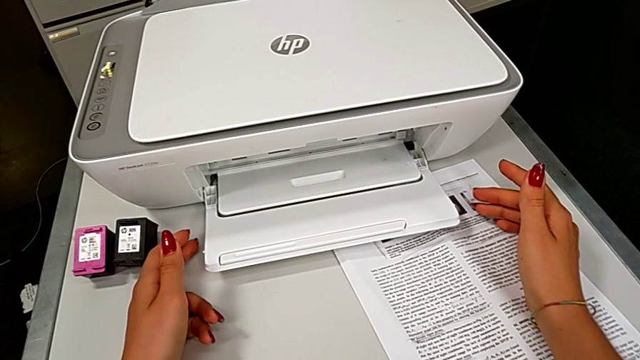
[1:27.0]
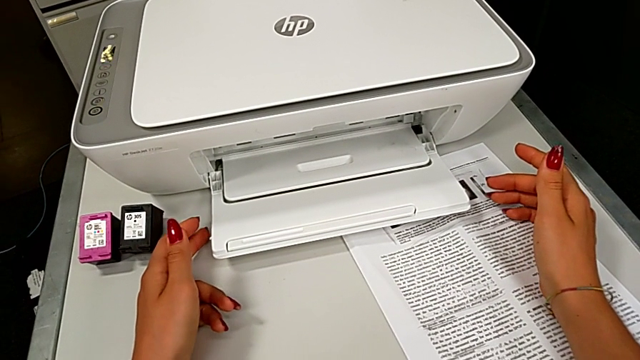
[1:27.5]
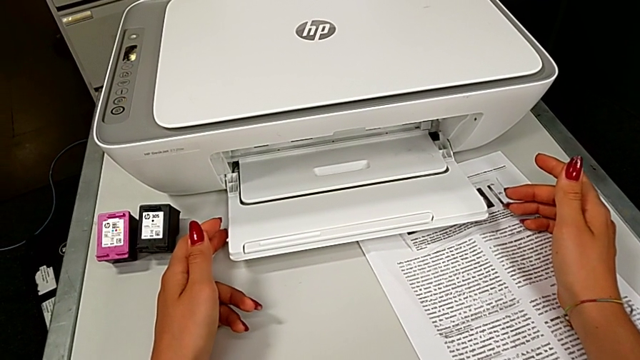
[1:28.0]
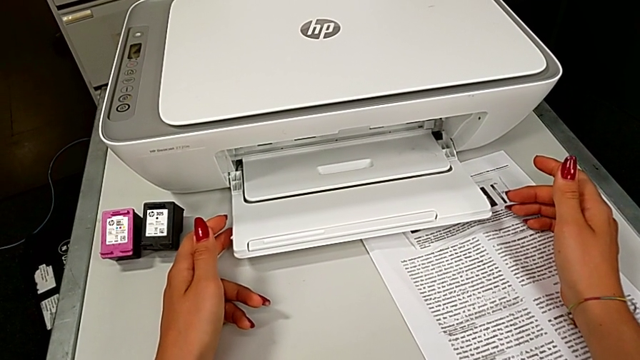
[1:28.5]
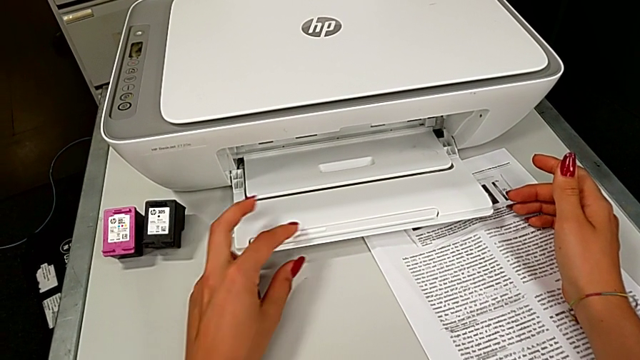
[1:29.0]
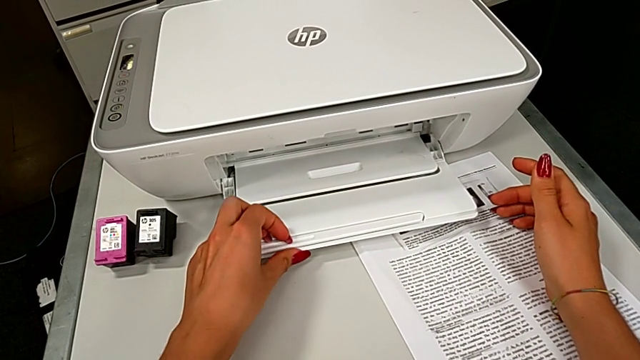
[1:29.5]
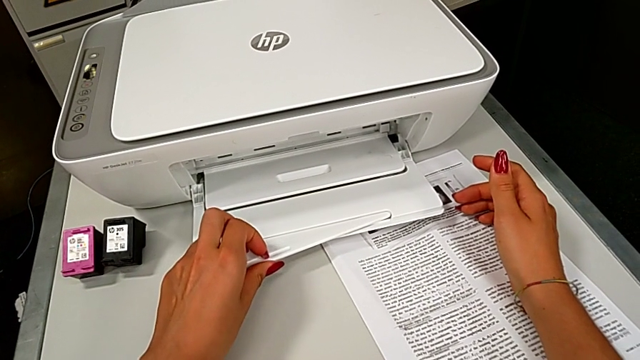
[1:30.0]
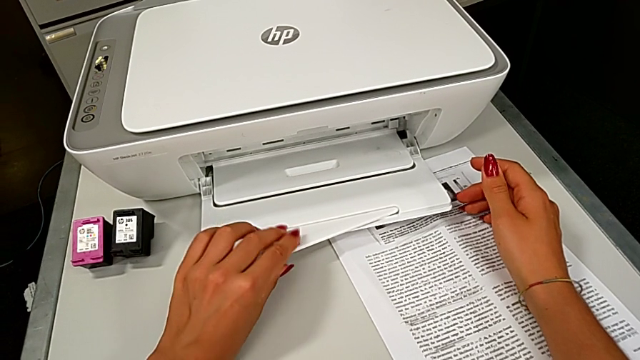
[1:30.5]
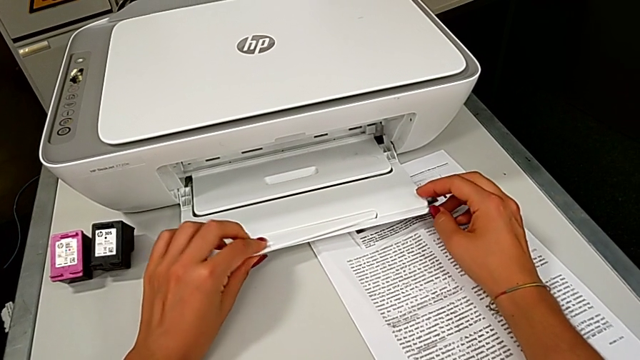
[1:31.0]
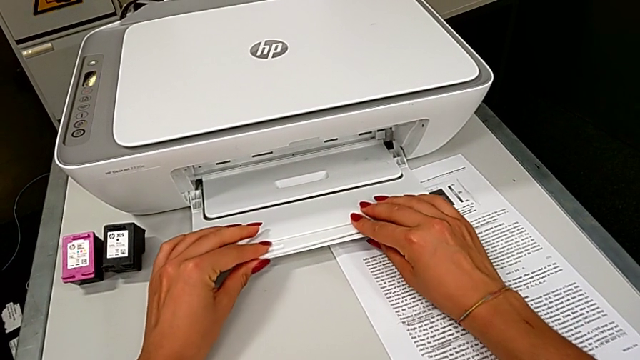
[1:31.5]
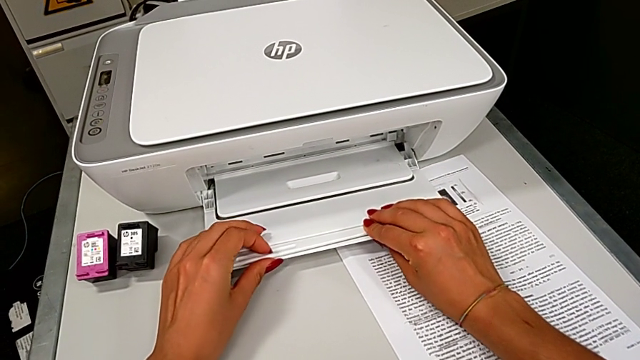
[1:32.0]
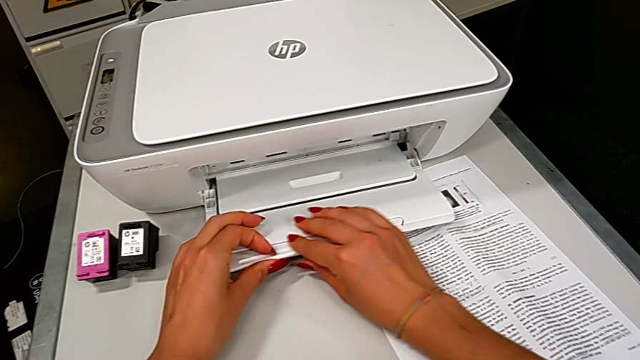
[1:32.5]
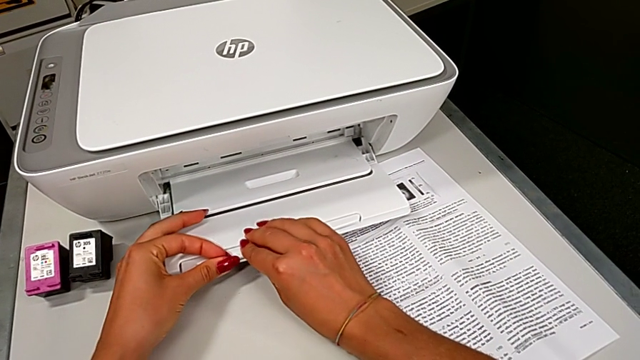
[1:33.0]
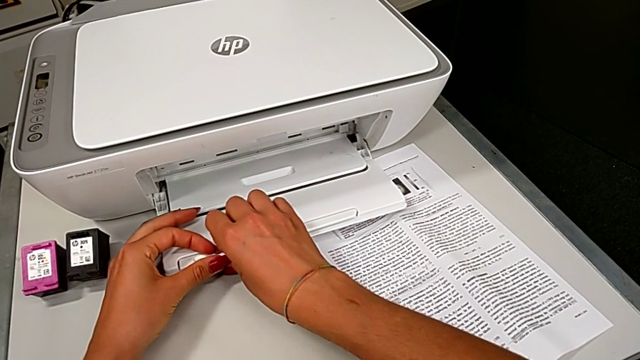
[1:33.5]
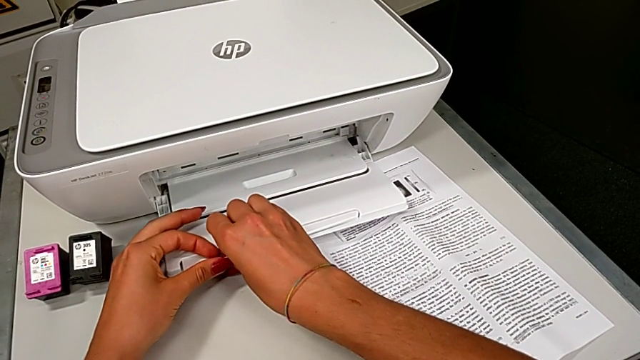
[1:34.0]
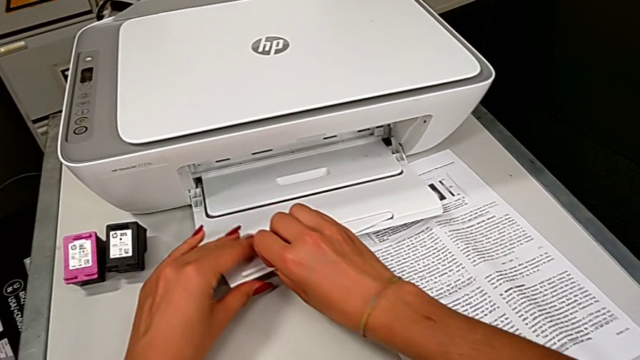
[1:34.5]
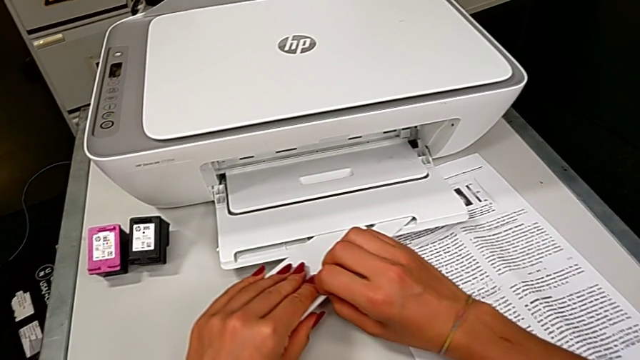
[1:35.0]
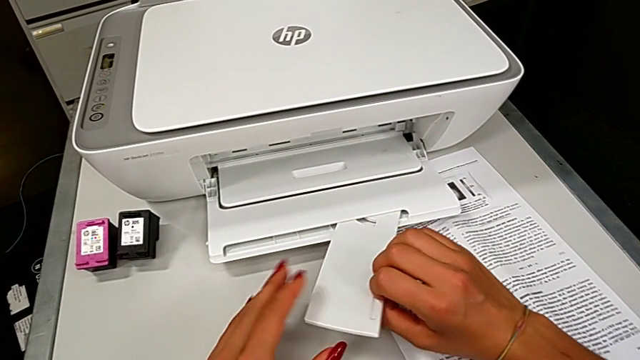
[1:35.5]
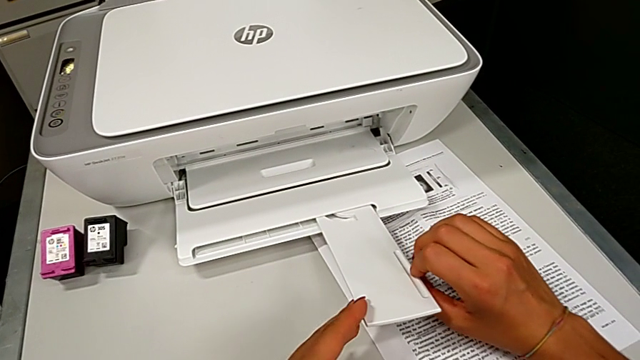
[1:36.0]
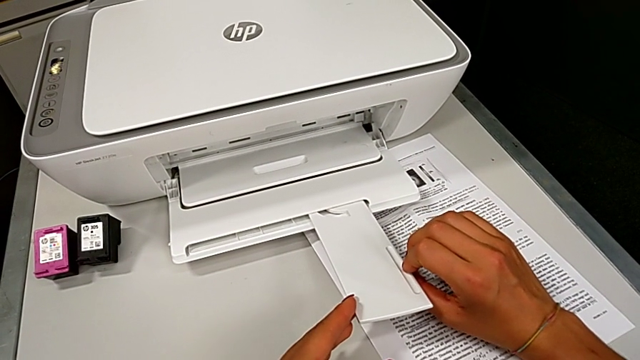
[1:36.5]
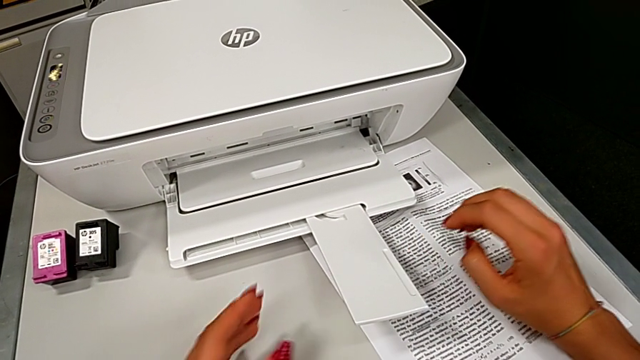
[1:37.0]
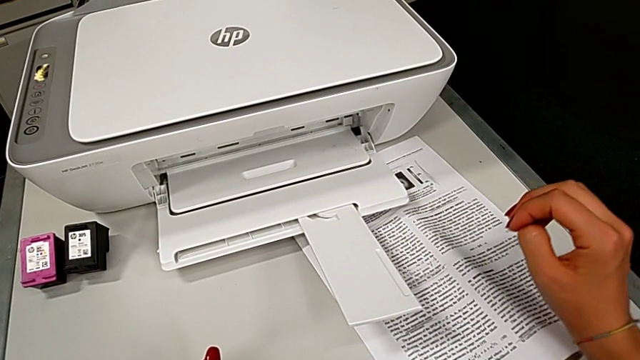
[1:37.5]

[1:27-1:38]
The camera wearer is opening the expanding tray. They open the little paper tray.

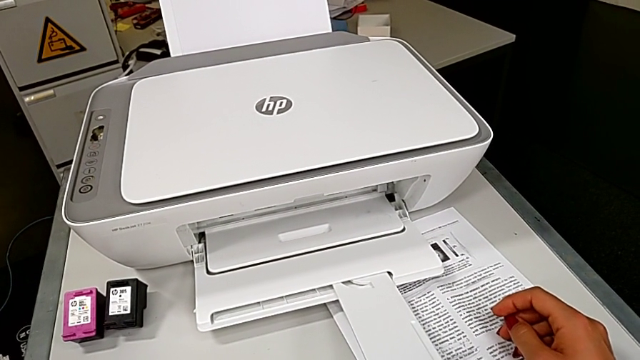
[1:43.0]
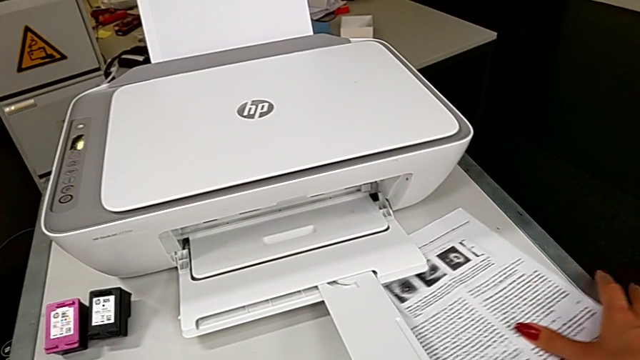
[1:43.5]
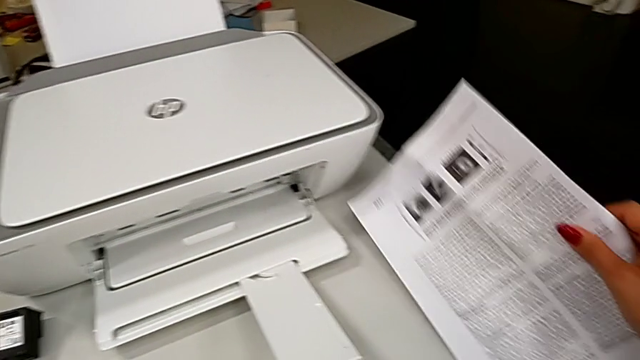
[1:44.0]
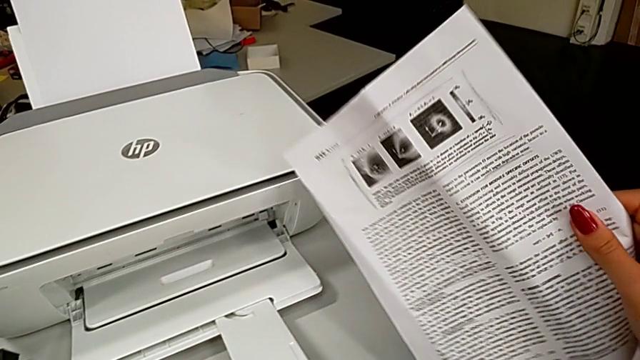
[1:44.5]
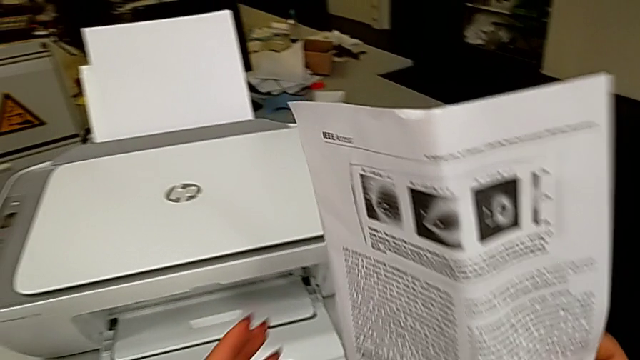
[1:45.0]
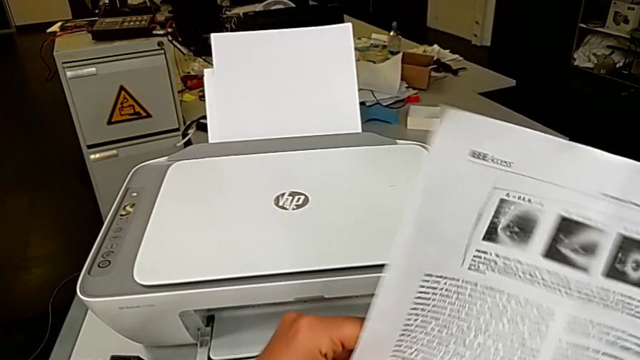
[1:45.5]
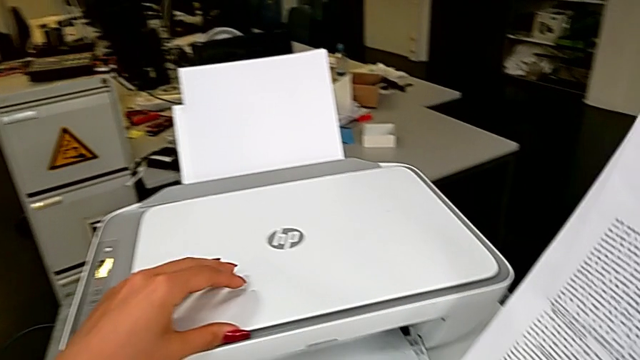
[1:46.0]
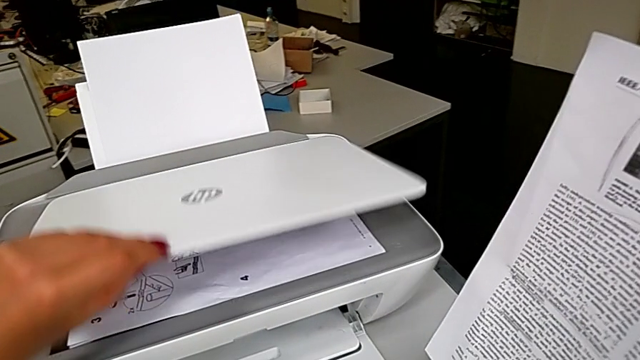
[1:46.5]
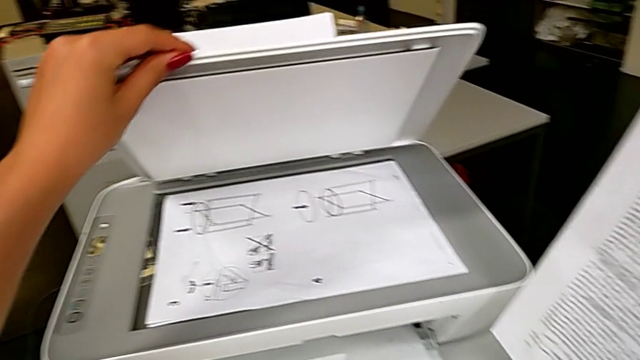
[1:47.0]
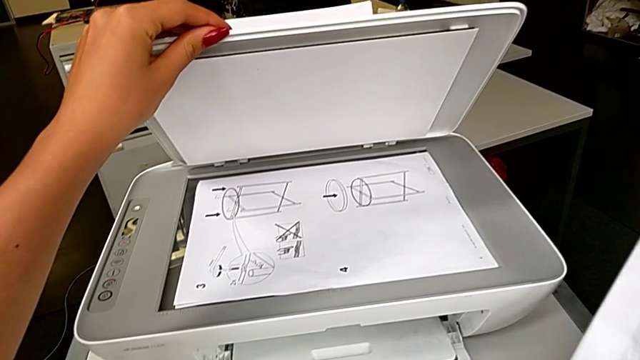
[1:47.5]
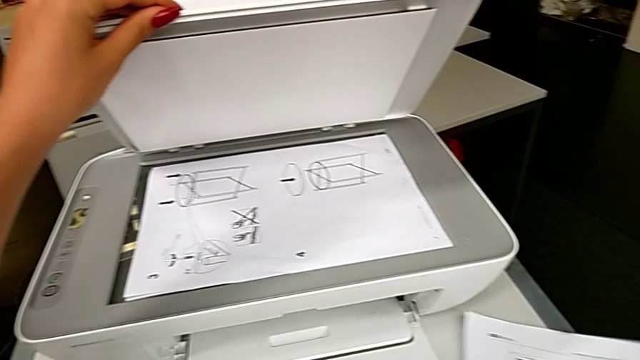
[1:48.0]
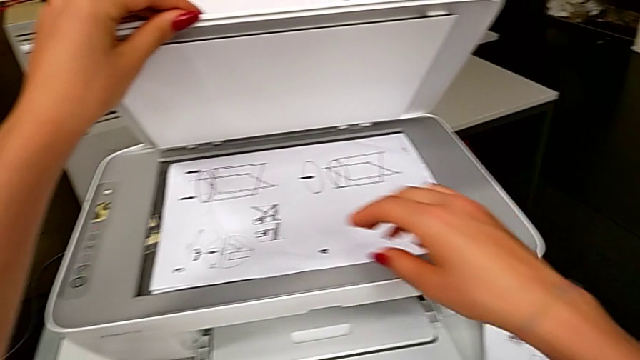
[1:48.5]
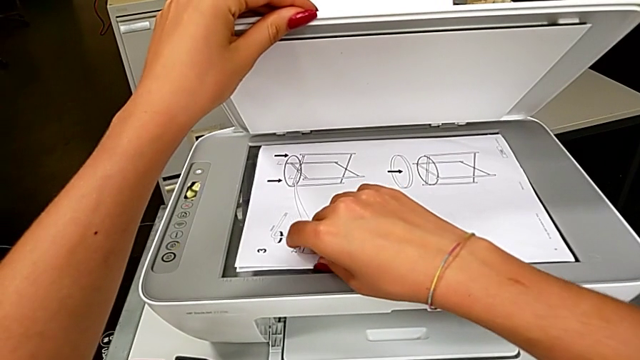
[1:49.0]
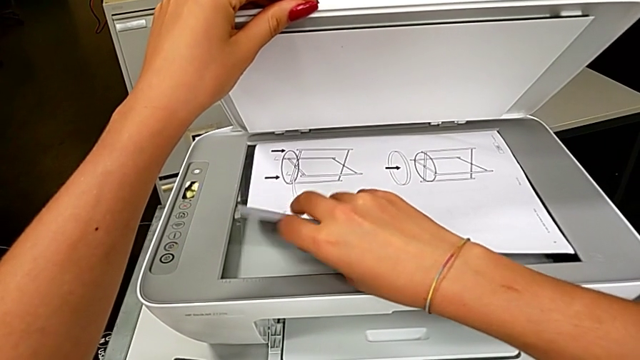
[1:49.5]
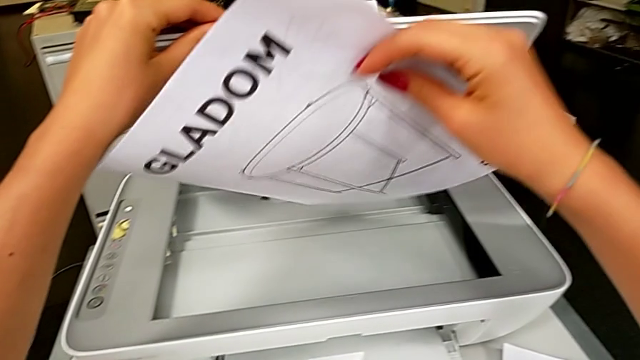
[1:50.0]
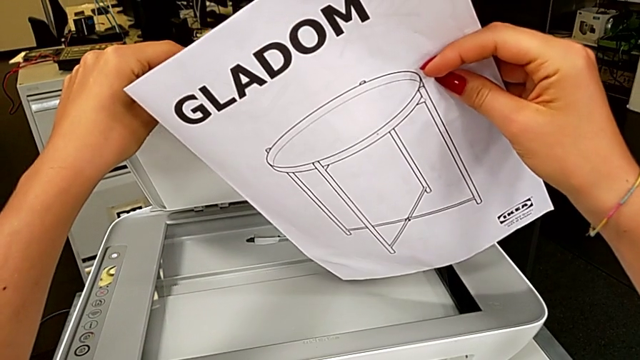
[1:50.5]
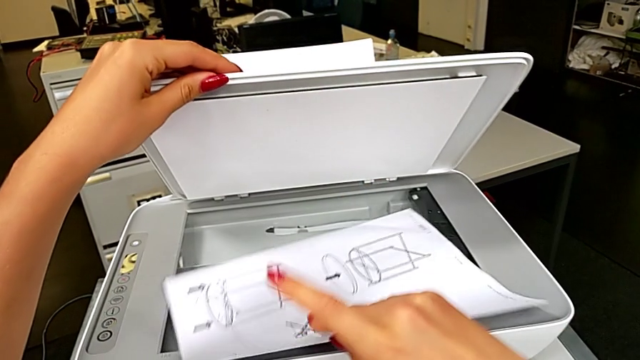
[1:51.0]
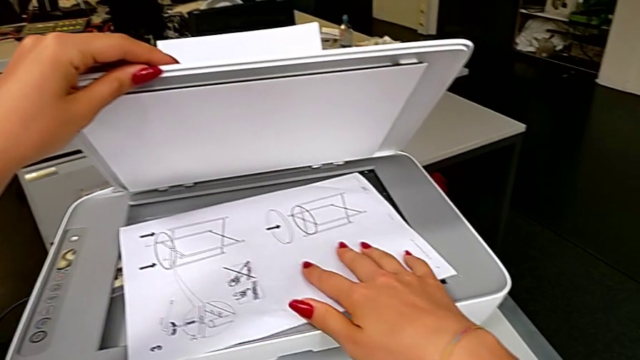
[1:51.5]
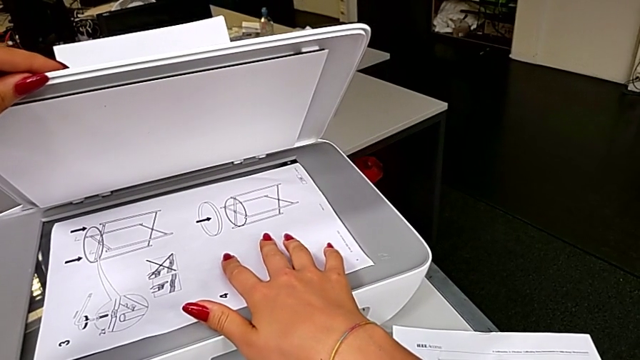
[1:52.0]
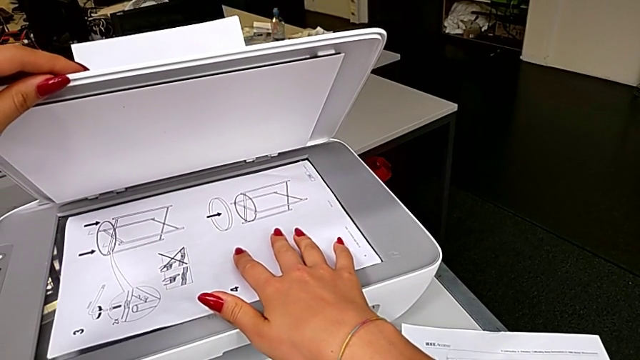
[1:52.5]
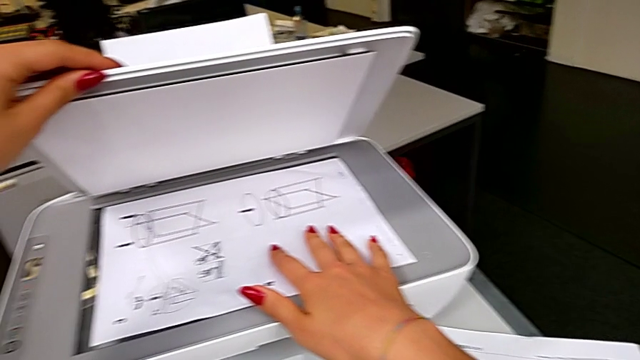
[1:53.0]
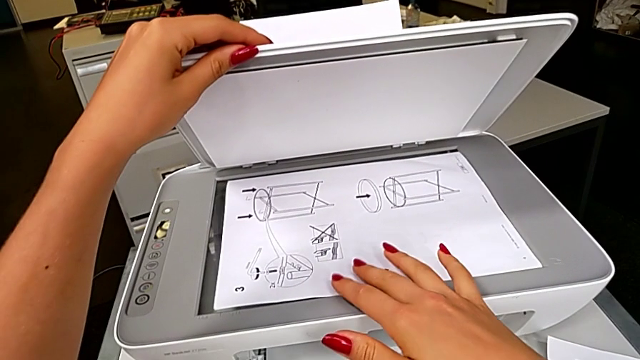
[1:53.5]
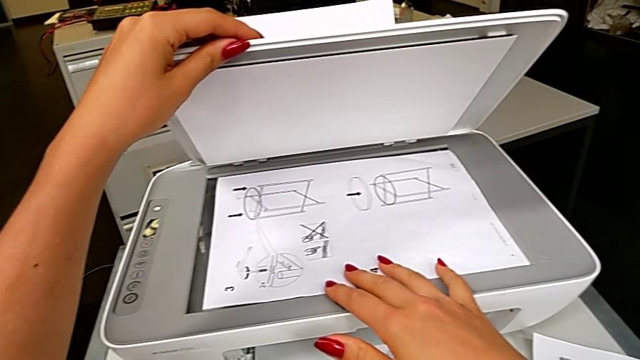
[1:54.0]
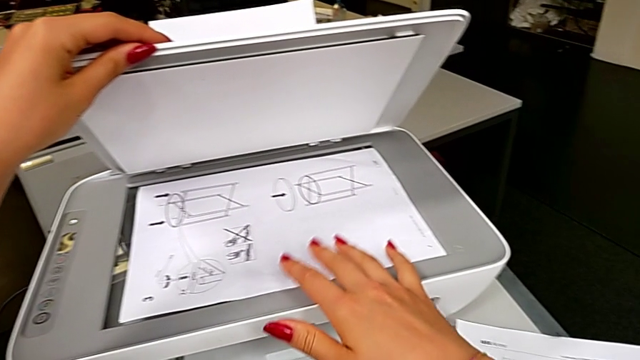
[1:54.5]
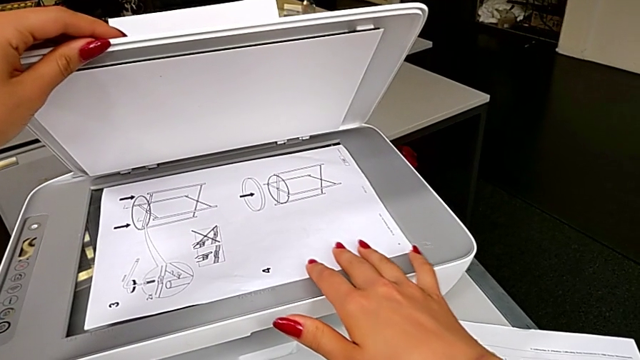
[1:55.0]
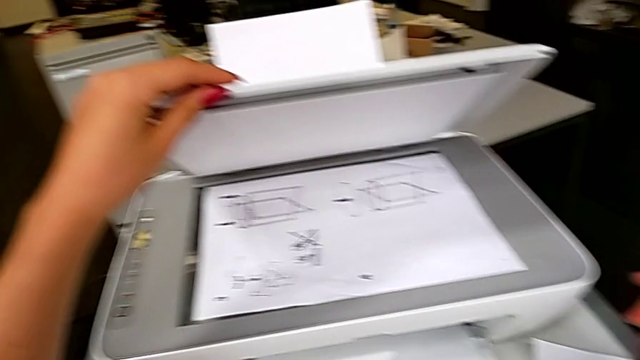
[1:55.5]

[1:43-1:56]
The camera wearer is creating a black and white copy. They grab the paper stack, lift the paper tray, open the copy gate, drop the paper stack, grab the paper stack, drop it, inspect the paper tray and close the black copy gate.
